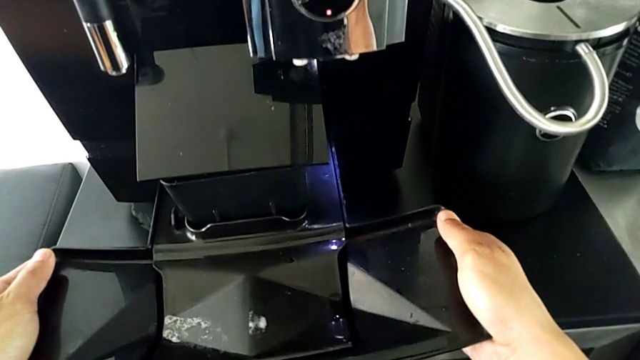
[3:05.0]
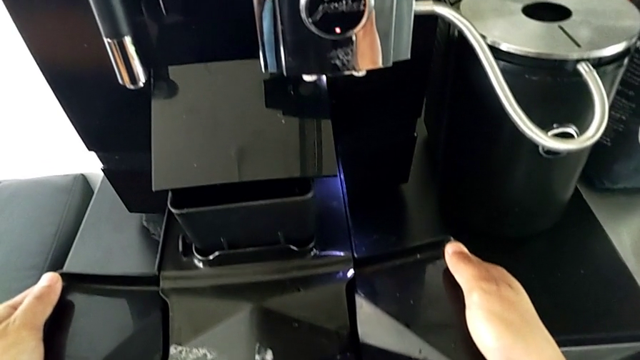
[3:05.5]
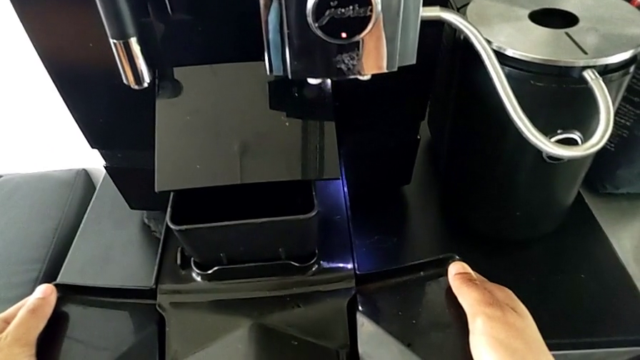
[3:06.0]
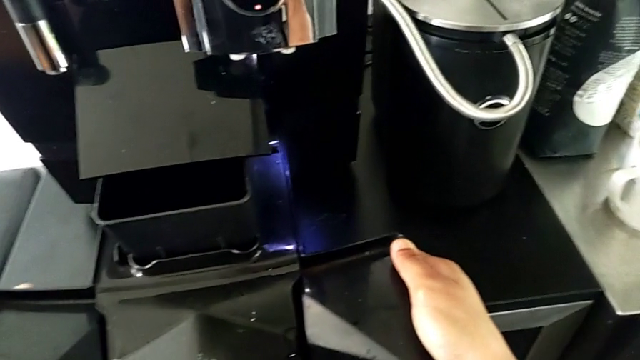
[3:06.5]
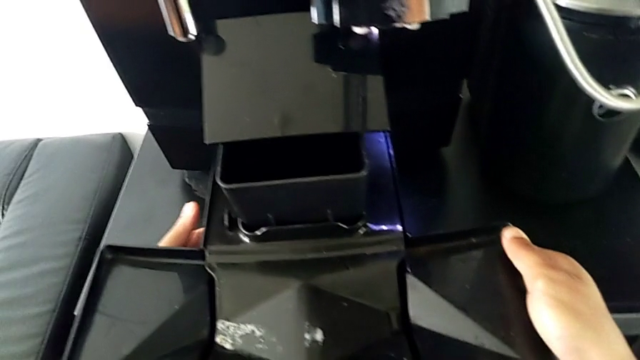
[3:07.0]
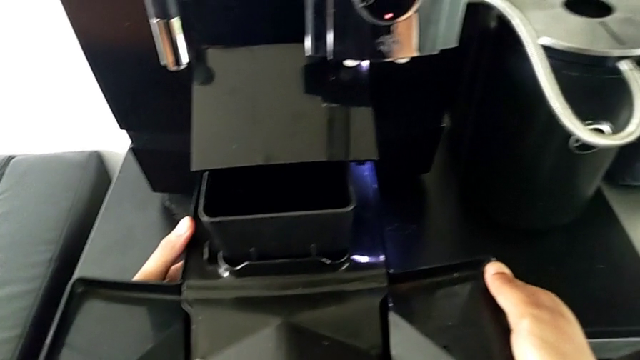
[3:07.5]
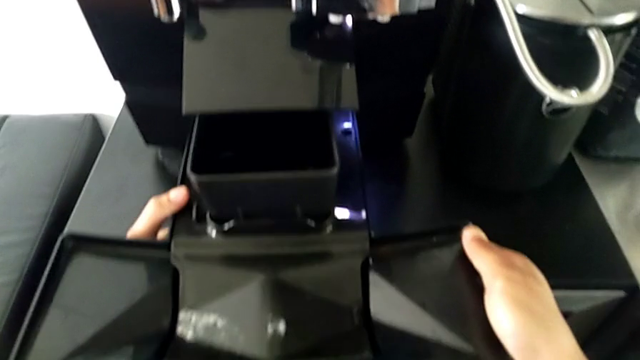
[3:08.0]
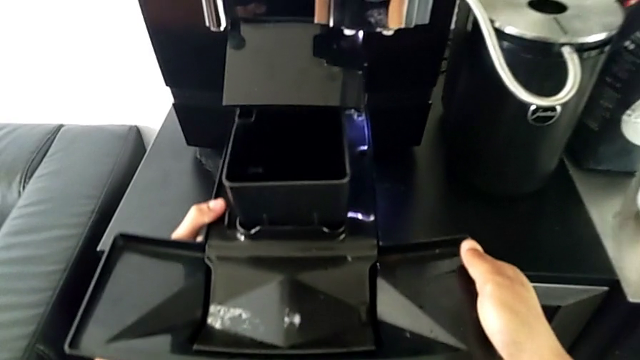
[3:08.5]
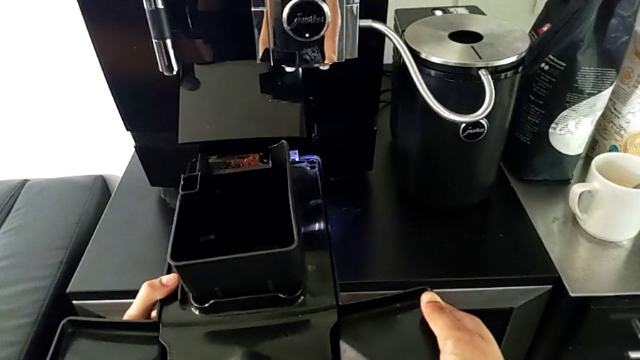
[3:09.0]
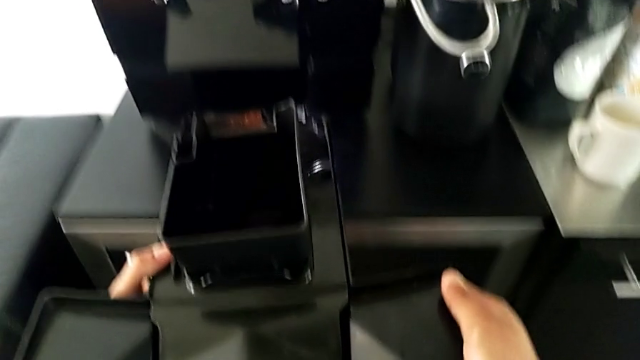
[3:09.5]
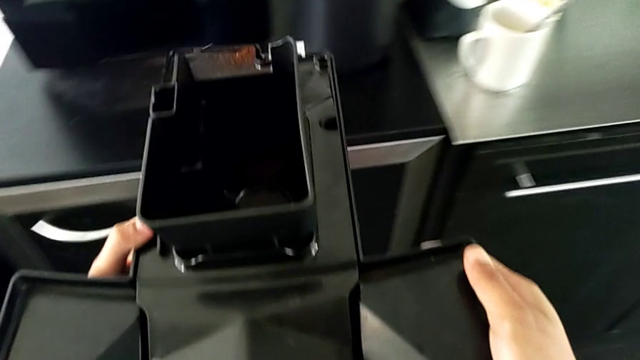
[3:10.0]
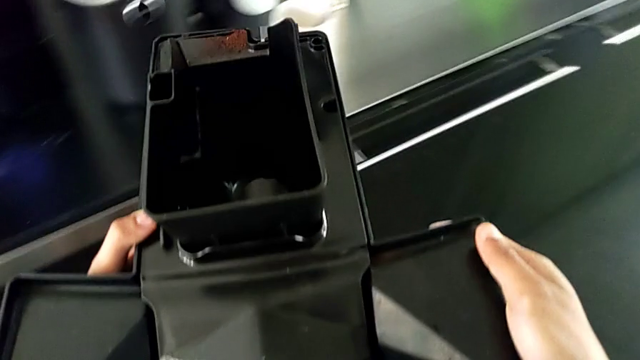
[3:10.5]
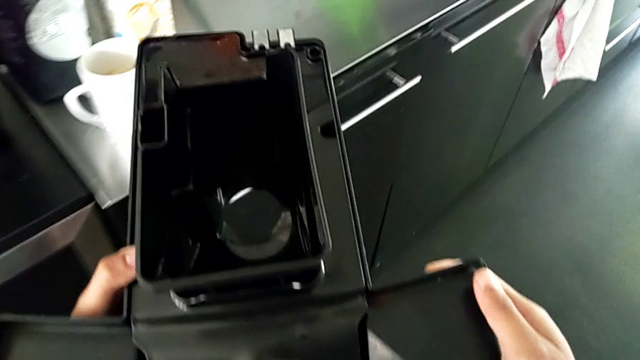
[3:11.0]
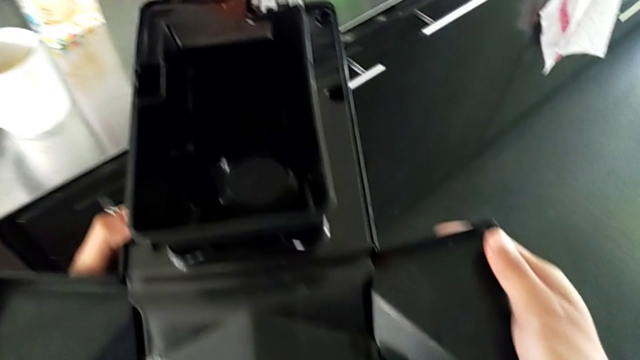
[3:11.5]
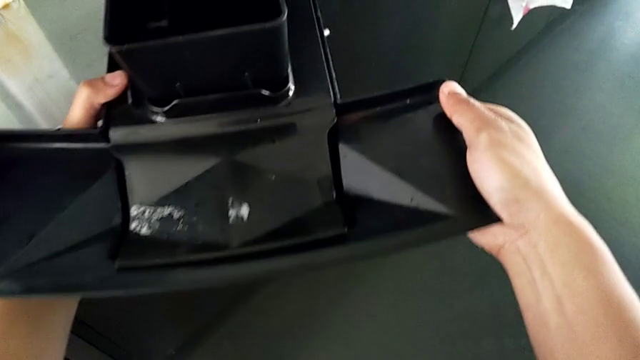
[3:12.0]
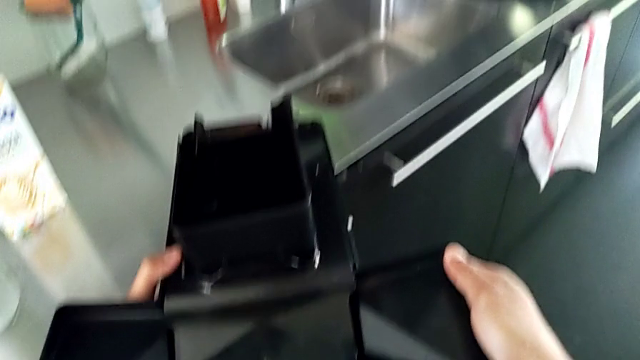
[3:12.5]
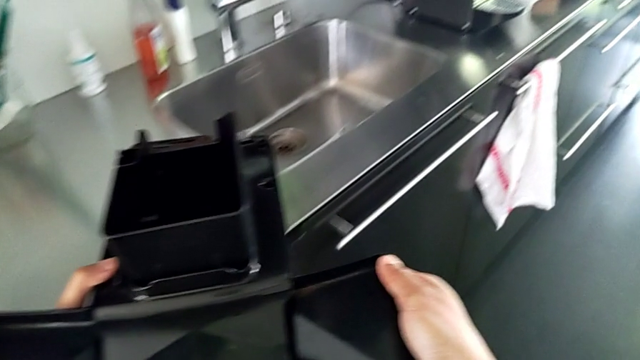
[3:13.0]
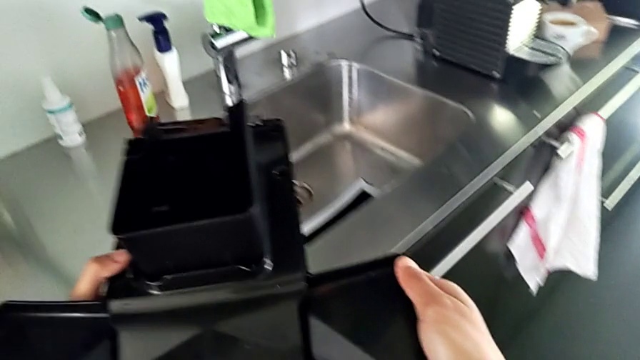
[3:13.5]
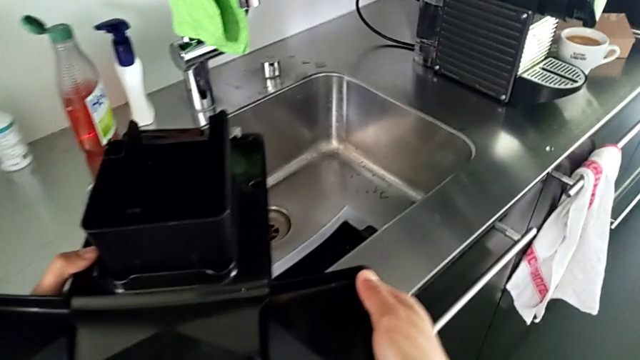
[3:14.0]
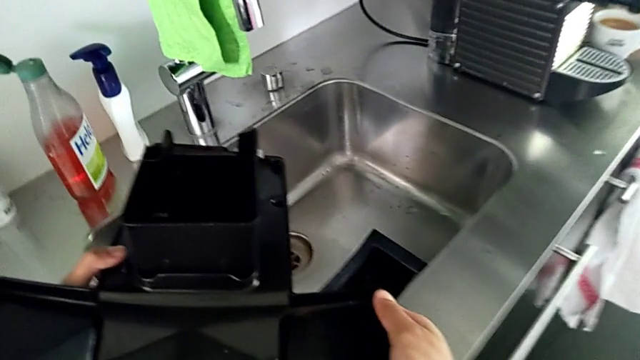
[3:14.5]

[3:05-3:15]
The camera wearer is pulling the drip tray from the espresso machine. They keep pulling the bottom drip tray.

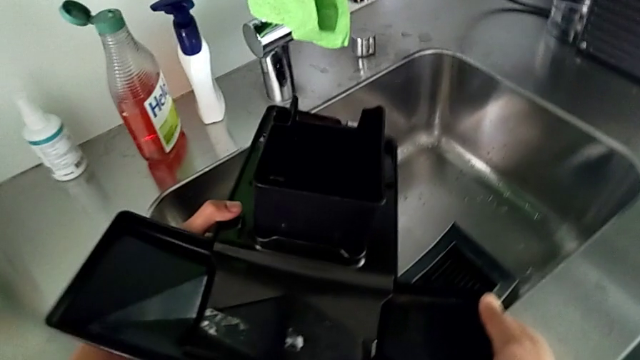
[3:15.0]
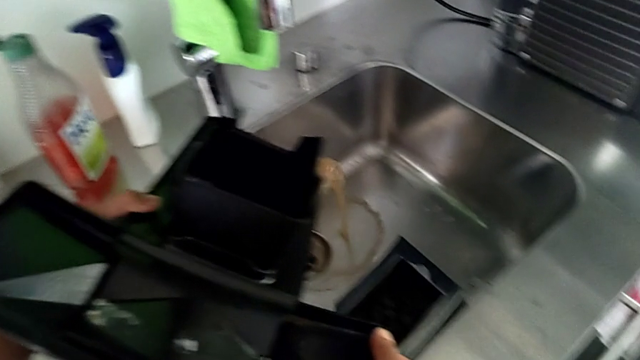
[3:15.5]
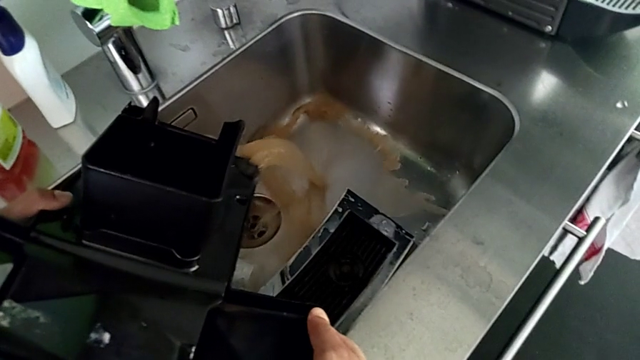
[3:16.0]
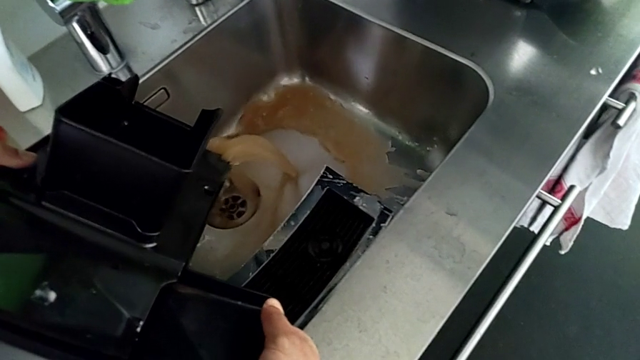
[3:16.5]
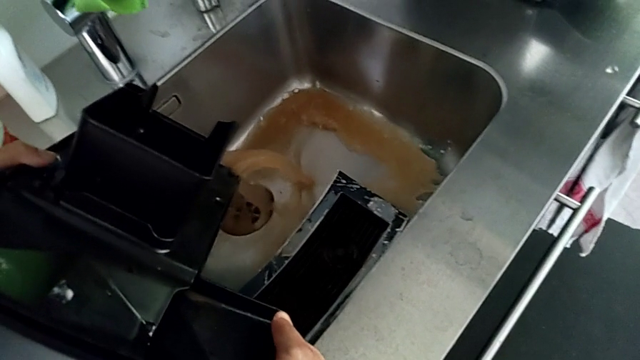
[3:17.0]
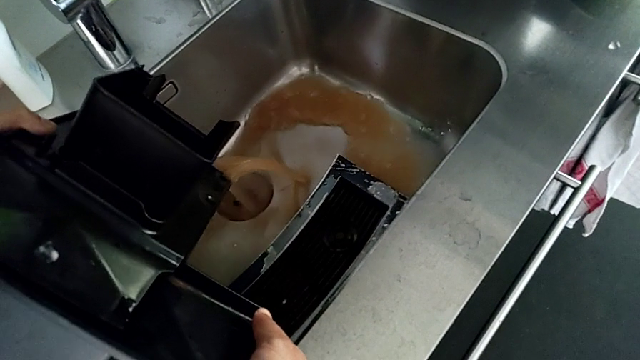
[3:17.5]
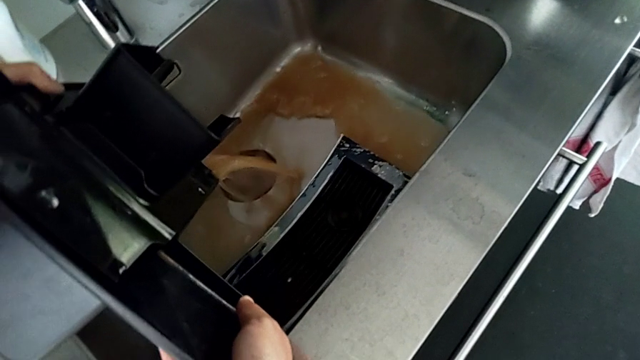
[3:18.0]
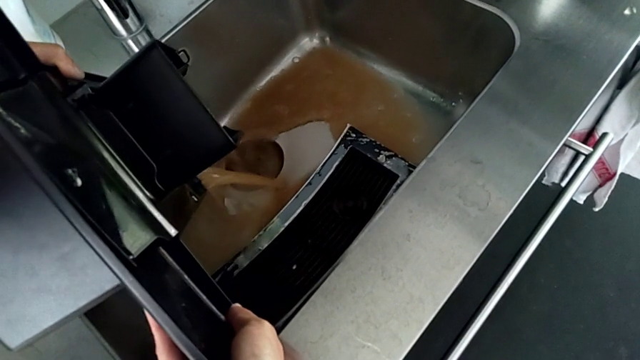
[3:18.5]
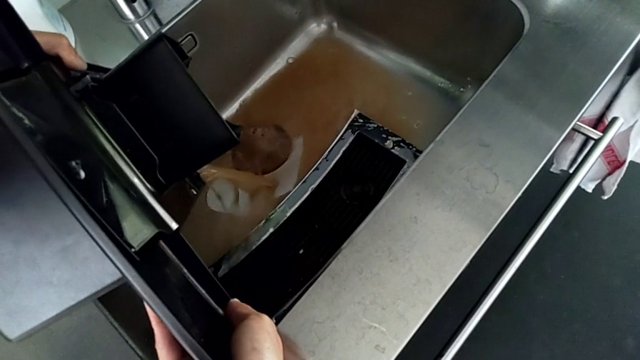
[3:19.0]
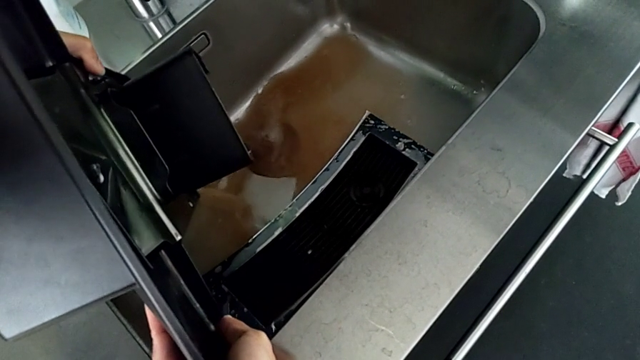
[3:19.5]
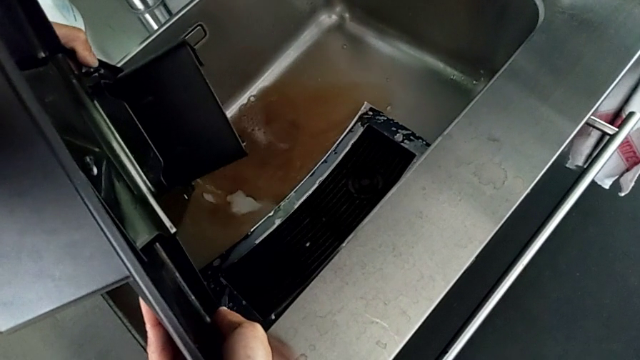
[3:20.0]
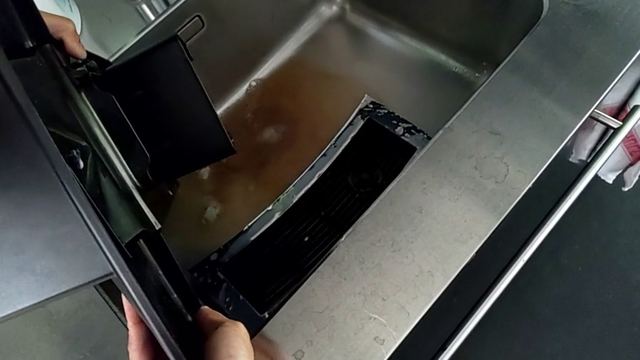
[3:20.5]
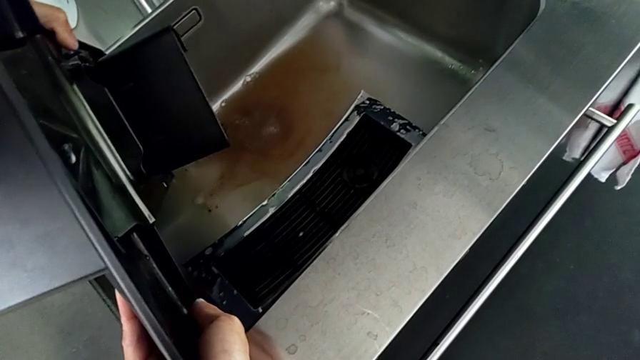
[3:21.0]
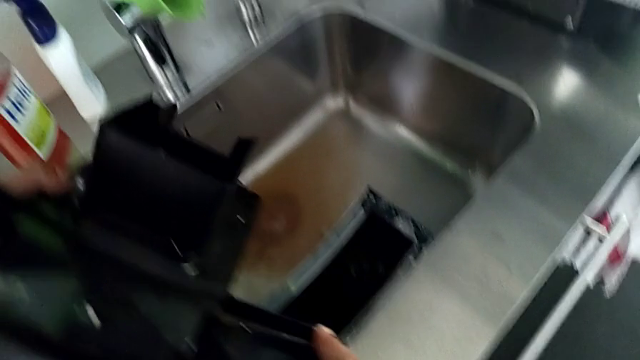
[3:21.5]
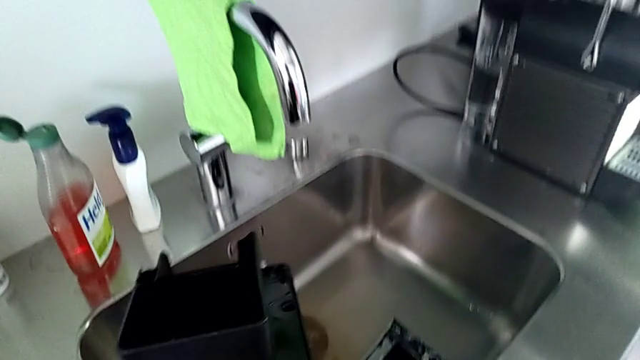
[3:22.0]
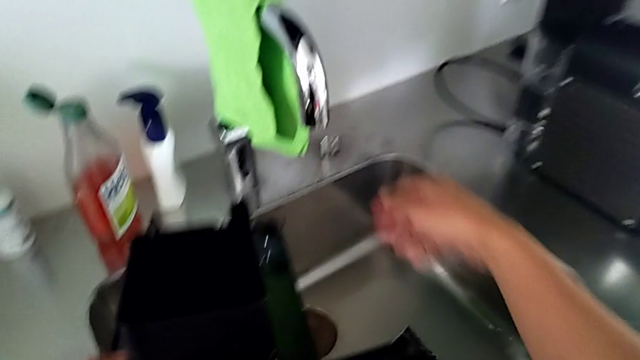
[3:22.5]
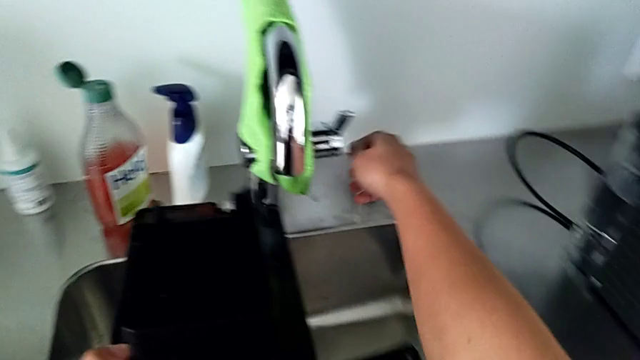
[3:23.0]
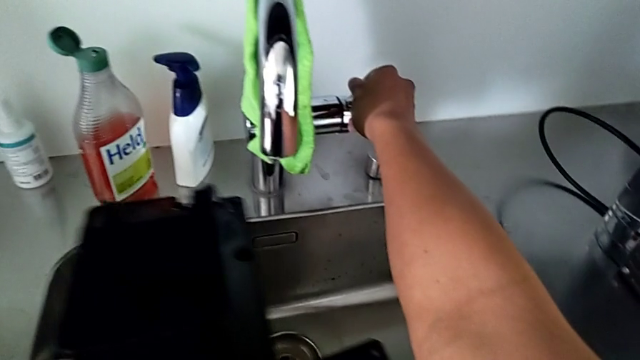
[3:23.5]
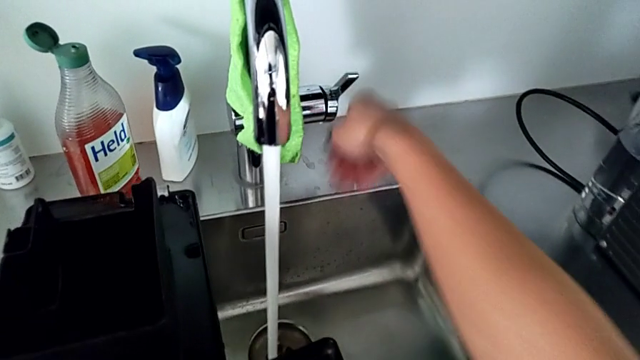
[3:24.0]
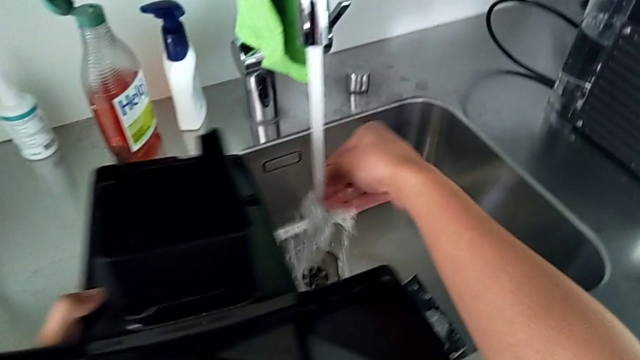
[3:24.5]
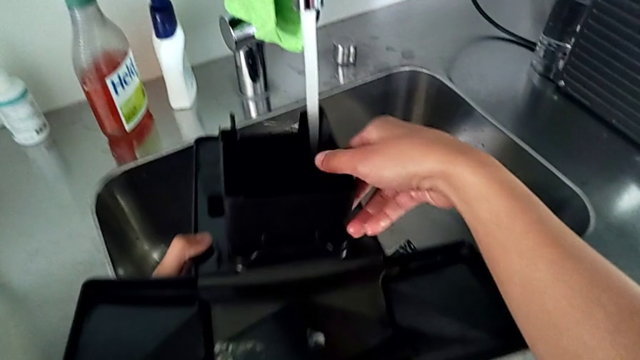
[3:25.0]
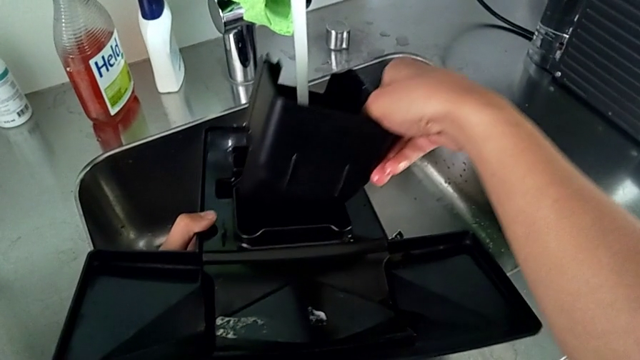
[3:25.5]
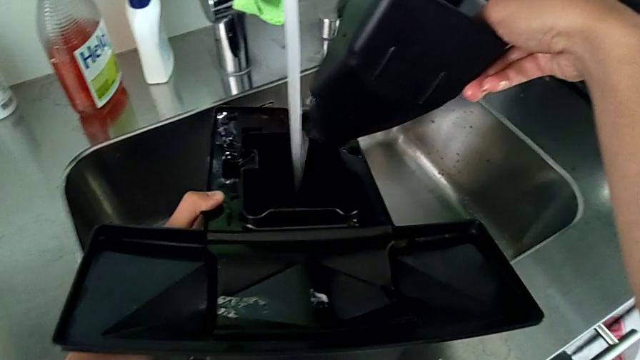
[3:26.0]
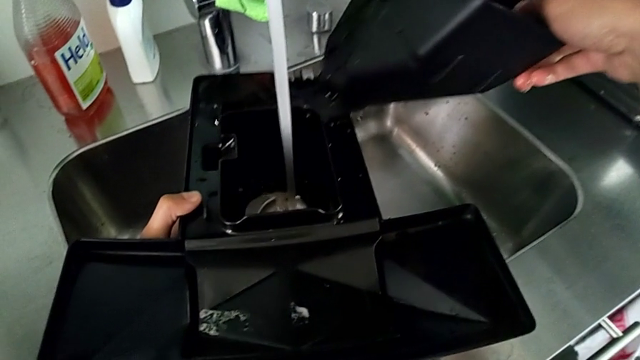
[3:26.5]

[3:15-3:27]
The camera wearer is draining the drip tray into the sink. They pour the bottom drip tray, open the front faucet and withdraw the black drip tray.
